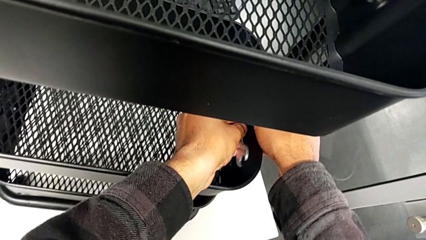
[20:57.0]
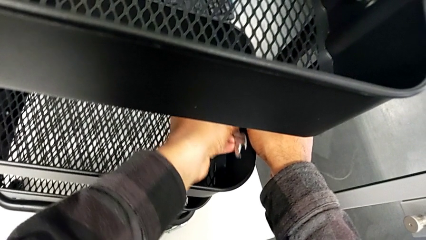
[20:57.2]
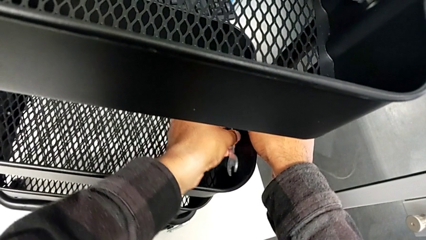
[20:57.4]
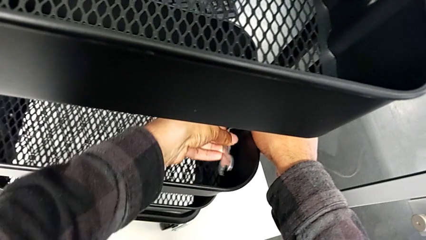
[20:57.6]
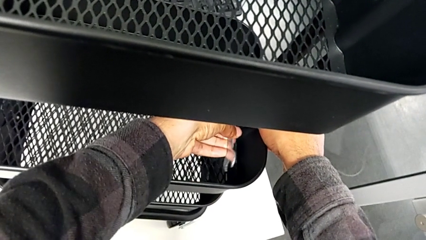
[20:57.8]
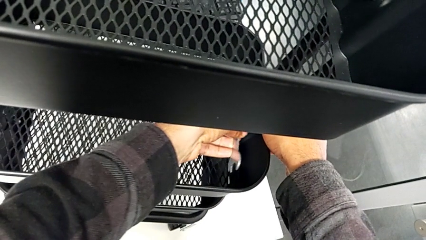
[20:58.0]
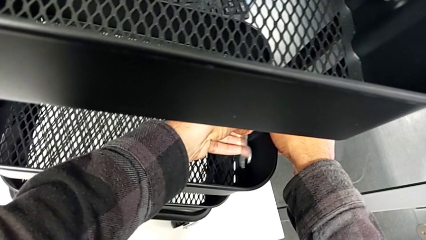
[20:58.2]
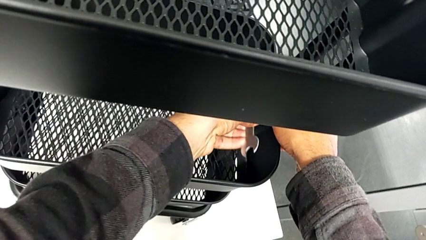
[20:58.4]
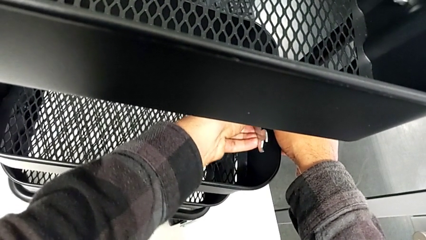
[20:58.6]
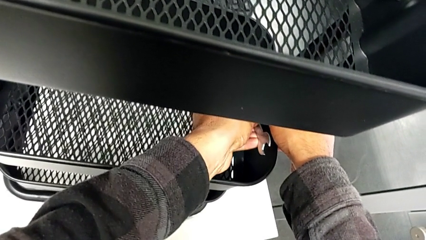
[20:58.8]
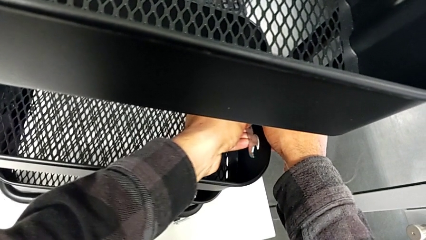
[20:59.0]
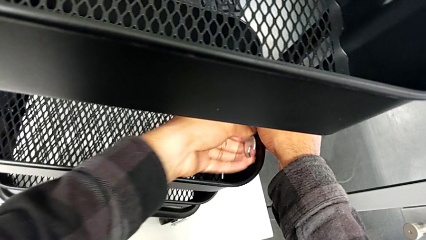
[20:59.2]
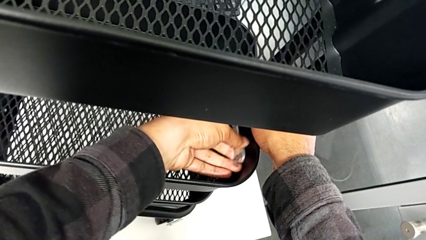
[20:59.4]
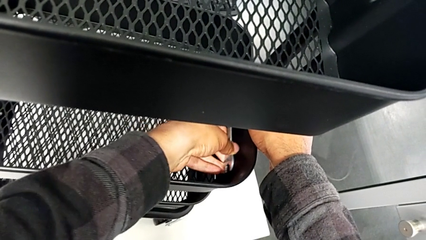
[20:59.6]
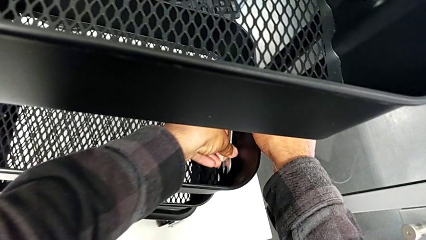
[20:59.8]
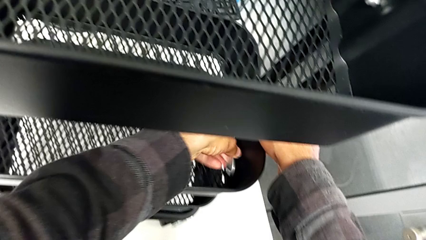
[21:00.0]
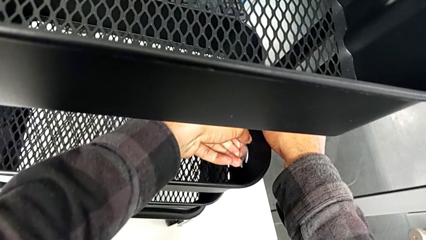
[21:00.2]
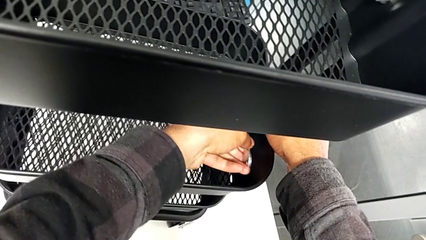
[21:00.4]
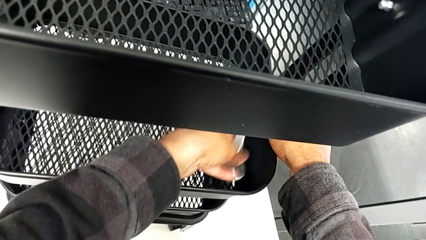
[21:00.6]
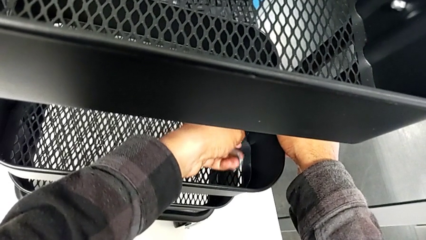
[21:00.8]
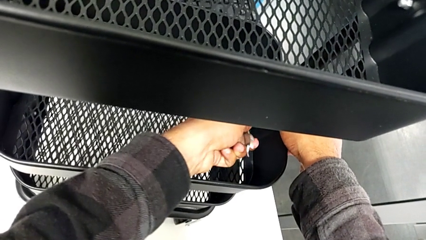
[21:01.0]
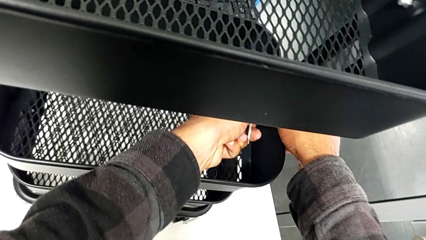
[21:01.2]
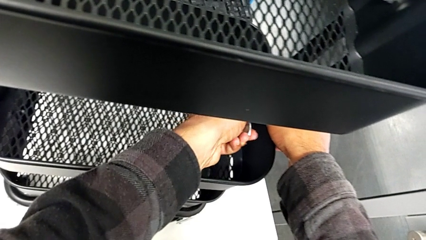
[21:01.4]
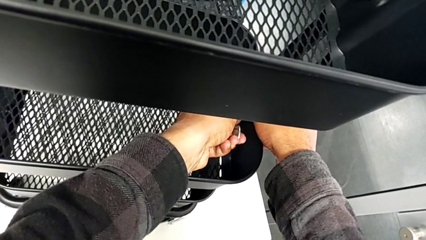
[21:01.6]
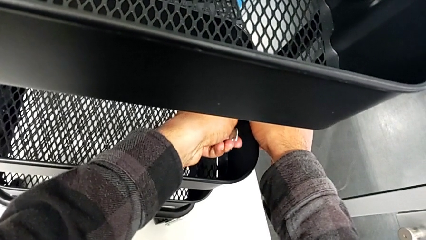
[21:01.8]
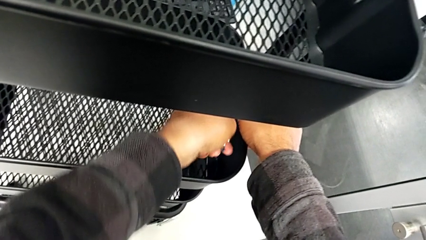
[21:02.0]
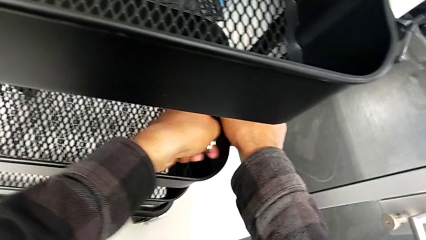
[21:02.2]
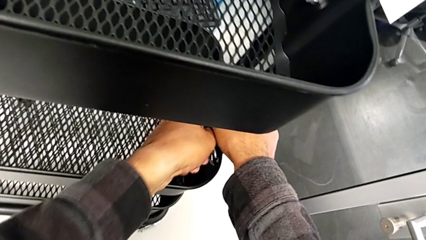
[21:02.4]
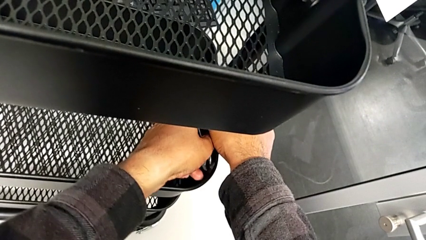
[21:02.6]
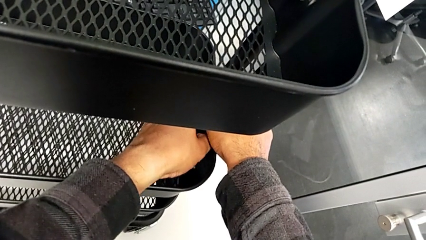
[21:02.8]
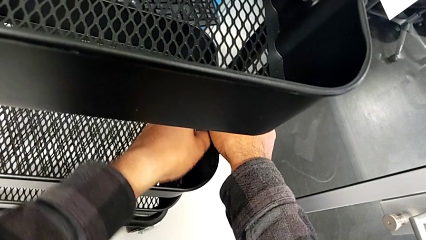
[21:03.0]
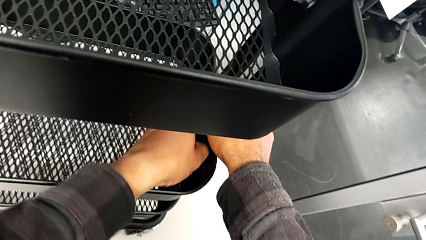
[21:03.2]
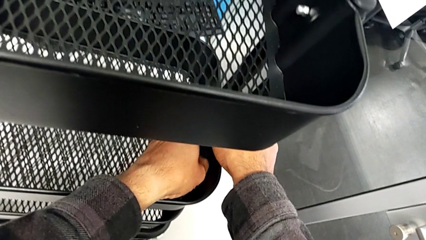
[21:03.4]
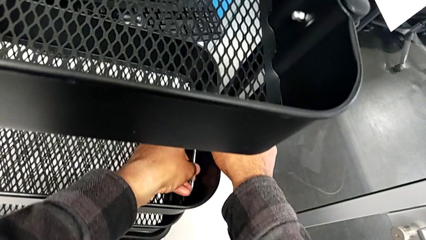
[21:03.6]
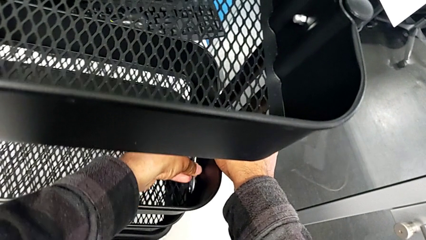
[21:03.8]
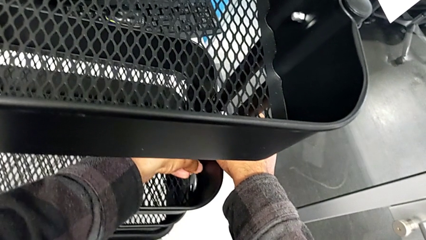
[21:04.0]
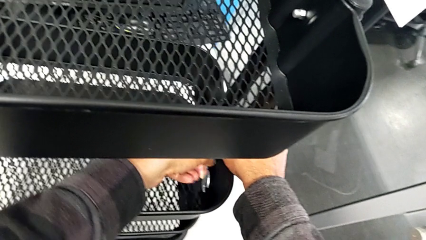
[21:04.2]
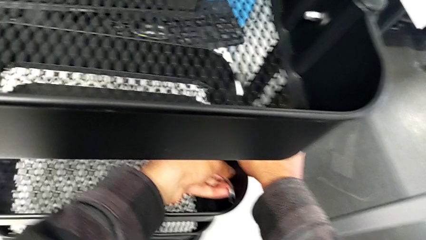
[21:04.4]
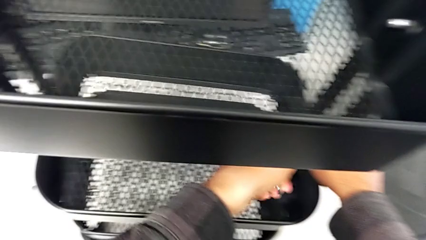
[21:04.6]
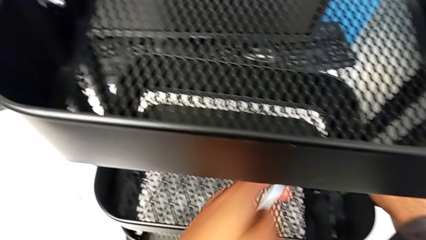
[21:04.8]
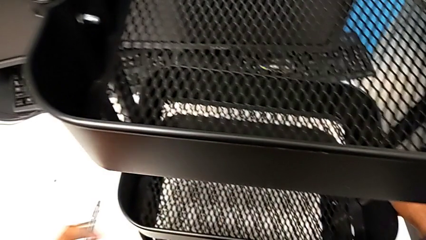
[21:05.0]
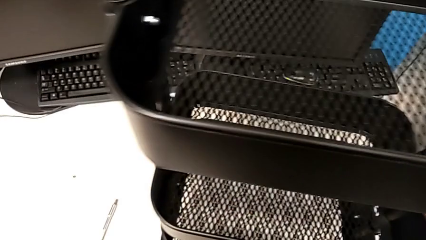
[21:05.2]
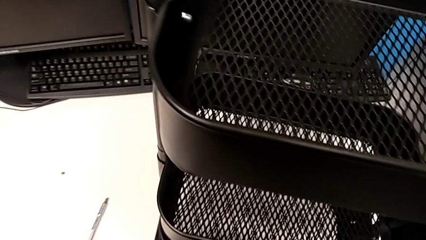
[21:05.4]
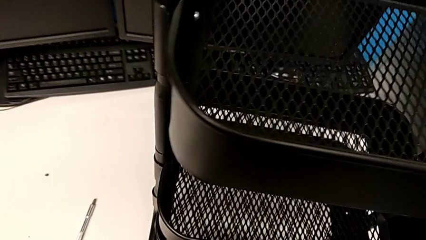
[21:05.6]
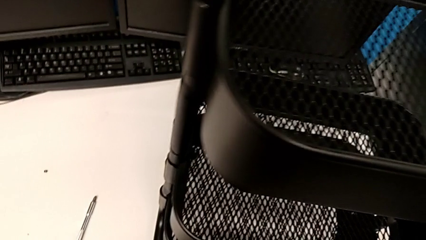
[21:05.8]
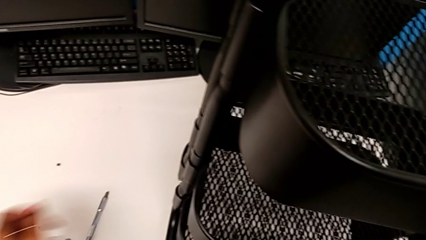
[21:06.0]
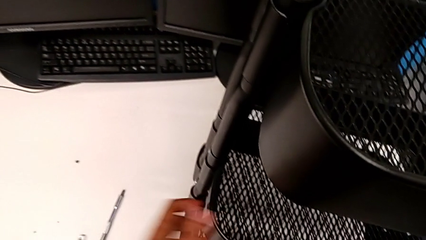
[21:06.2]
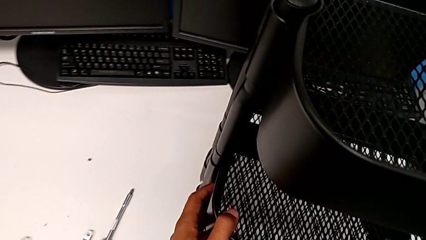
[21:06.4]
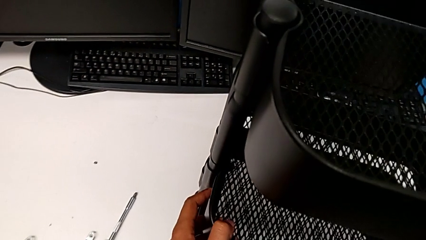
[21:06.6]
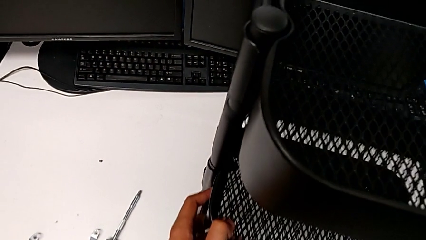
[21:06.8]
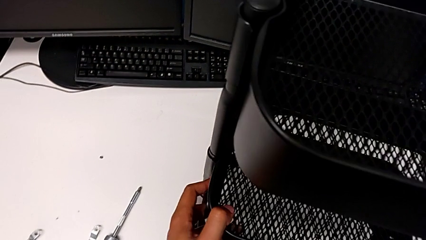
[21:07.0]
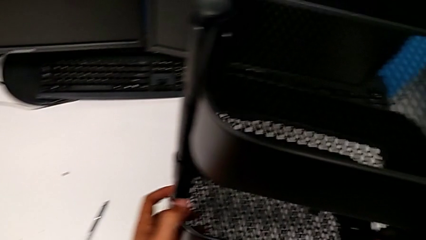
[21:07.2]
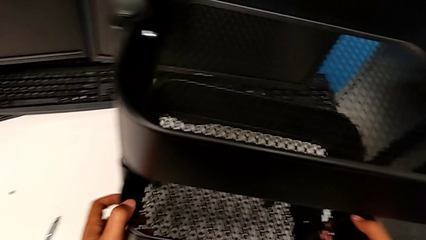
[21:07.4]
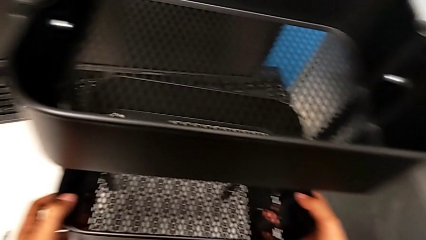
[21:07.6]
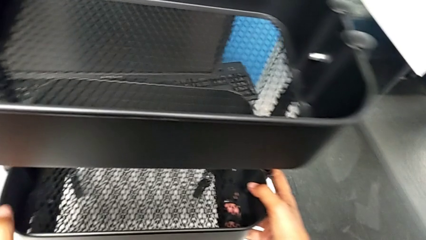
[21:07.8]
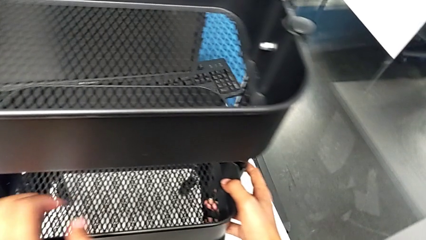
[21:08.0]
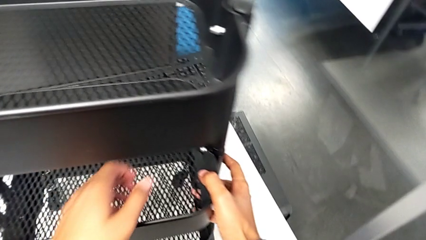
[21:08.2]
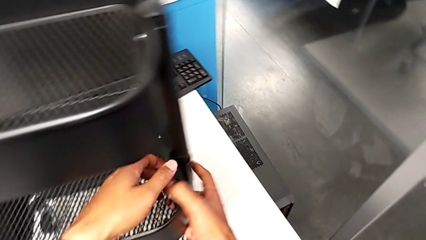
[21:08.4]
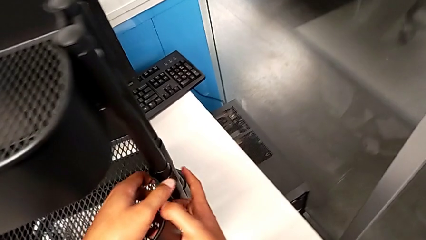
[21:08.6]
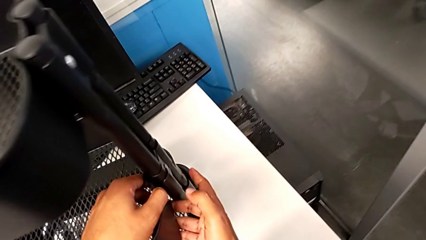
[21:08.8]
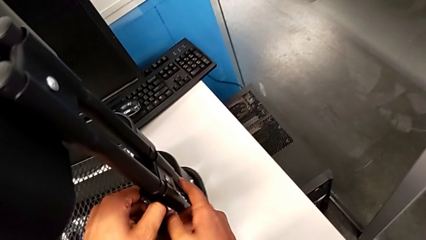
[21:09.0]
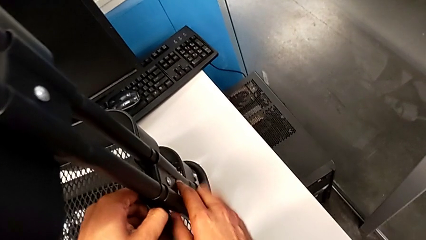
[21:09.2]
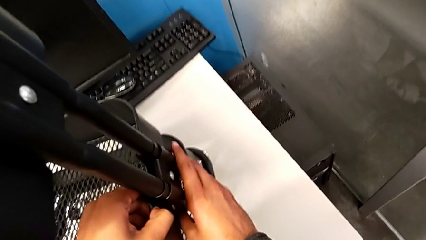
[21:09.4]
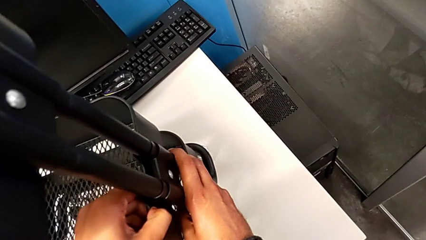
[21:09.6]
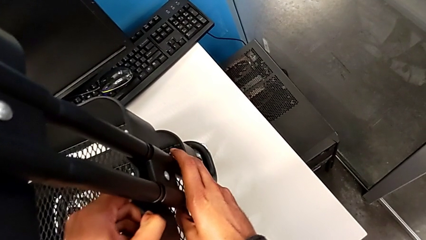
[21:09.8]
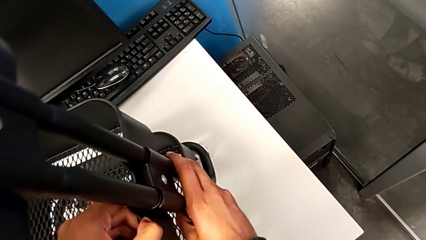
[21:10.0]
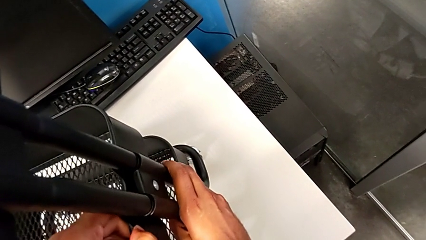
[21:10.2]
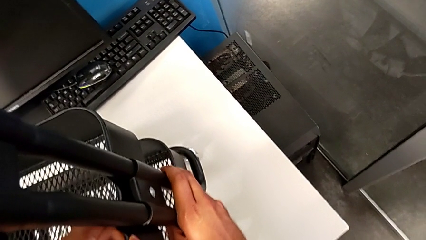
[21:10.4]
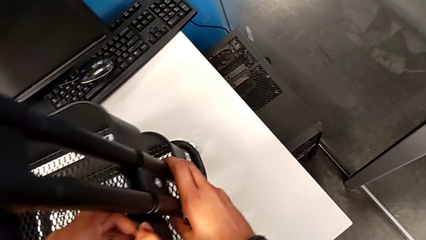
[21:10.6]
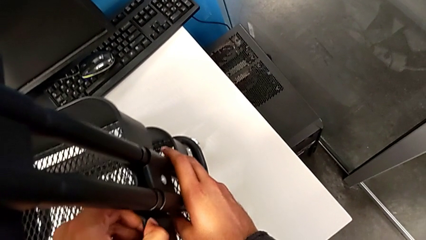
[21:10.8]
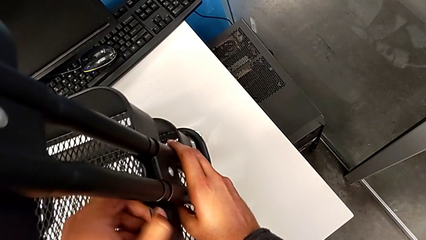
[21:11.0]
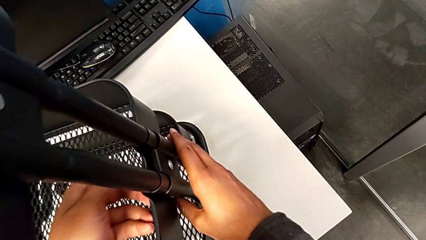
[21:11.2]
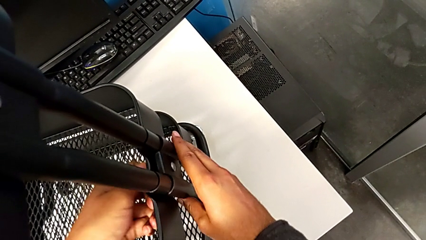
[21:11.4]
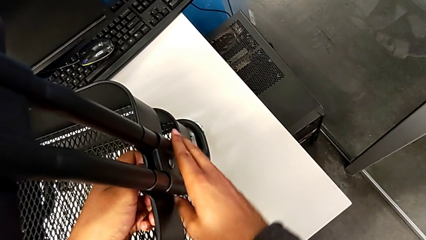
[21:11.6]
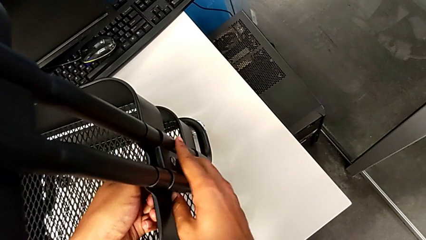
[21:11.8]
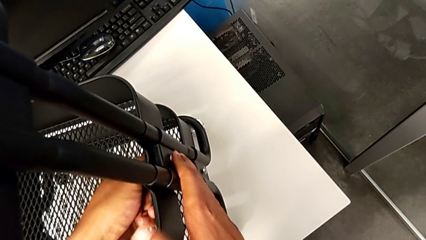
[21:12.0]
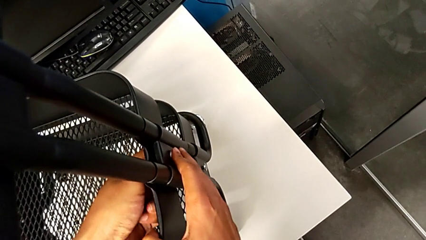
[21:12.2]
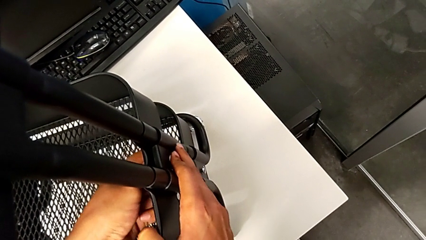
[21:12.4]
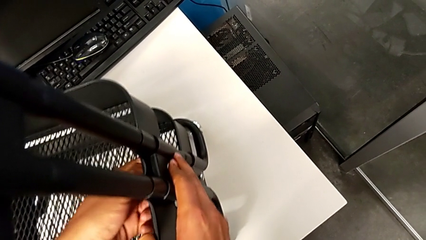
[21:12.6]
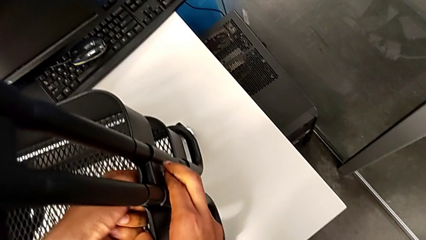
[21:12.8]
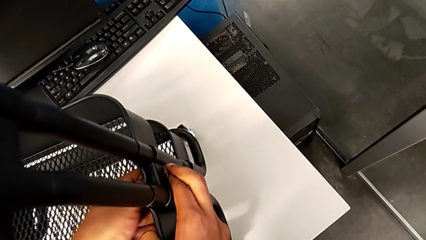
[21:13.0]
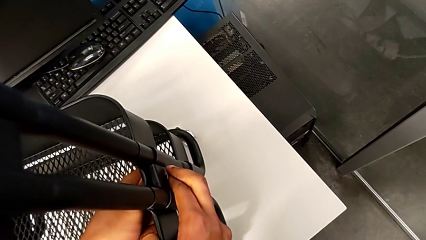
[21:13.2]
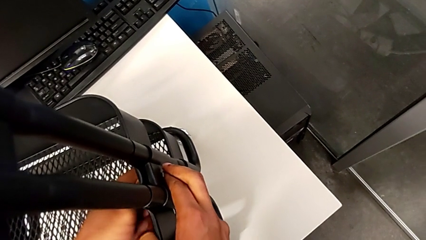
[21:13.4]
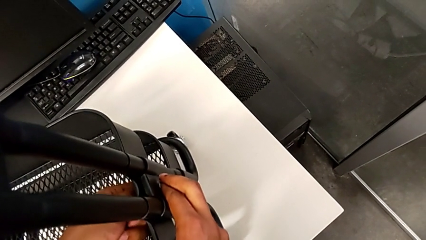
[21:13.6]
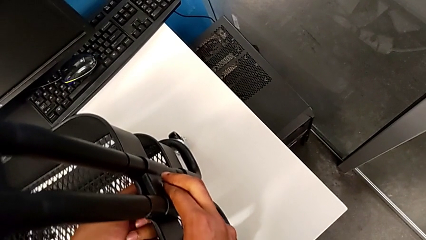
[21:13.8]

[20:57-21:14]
The camera wearer is aligning the tray in the middle. They keep screwing the fourth bracket, place the spanner wrench and begin to screw the bracket.
